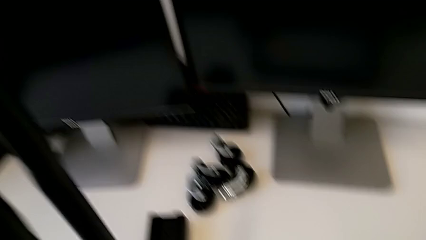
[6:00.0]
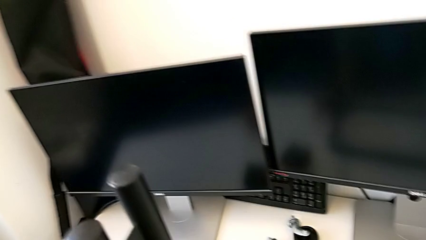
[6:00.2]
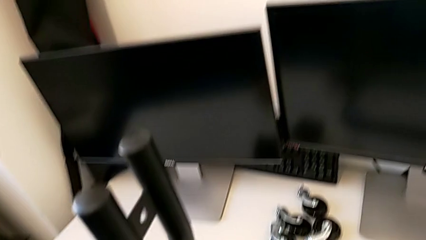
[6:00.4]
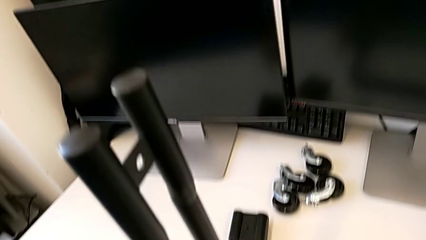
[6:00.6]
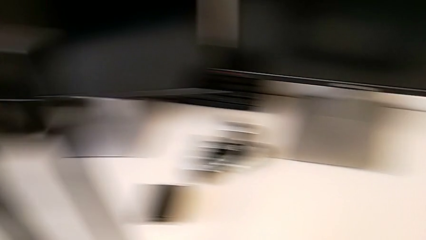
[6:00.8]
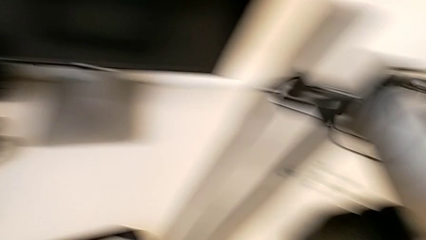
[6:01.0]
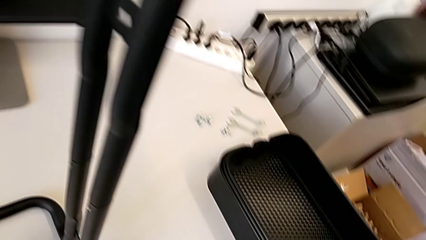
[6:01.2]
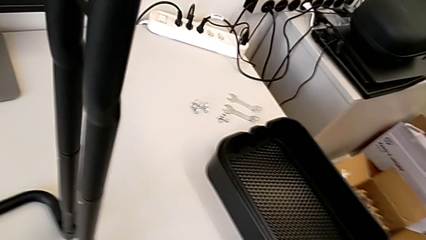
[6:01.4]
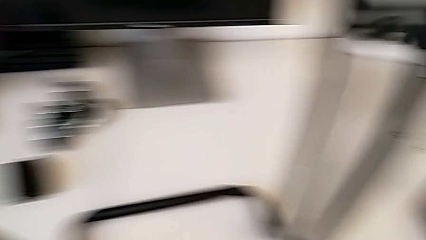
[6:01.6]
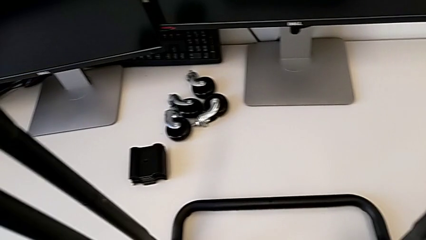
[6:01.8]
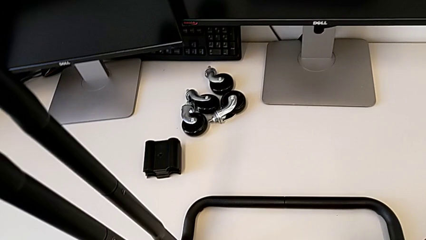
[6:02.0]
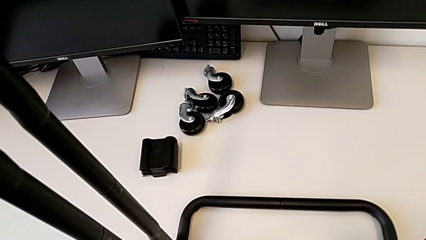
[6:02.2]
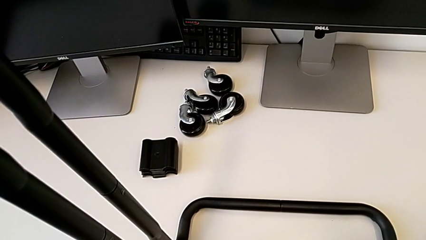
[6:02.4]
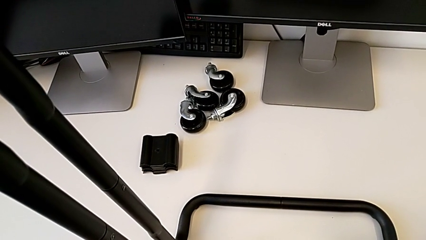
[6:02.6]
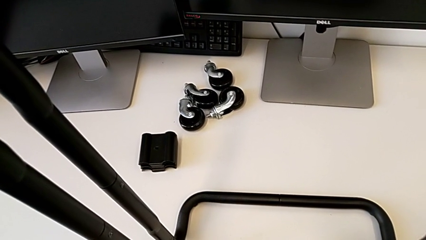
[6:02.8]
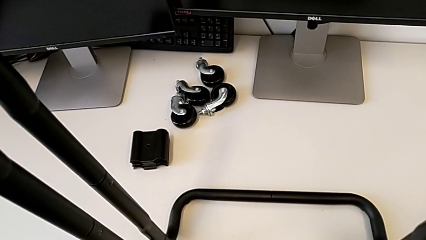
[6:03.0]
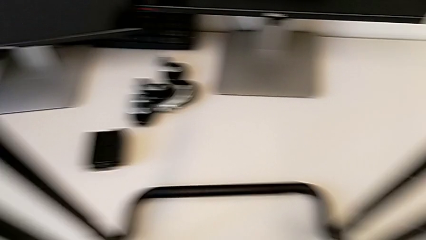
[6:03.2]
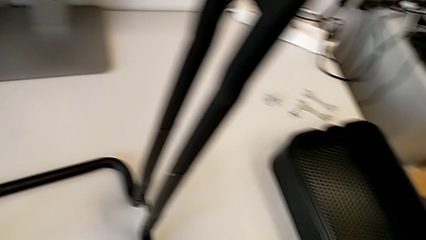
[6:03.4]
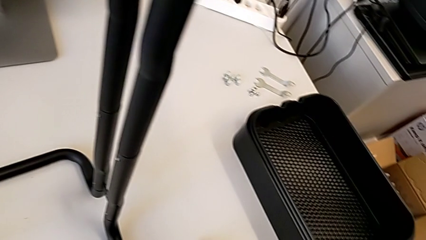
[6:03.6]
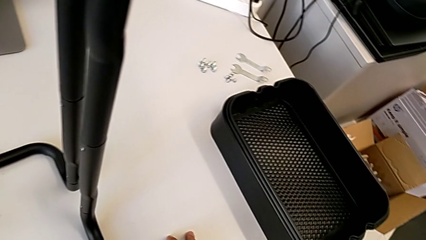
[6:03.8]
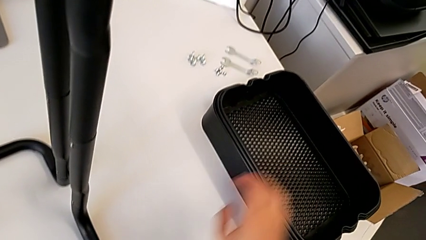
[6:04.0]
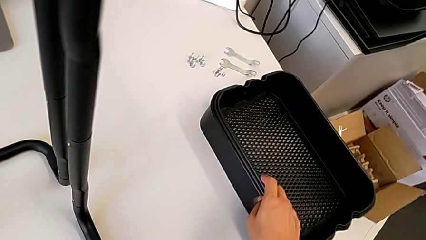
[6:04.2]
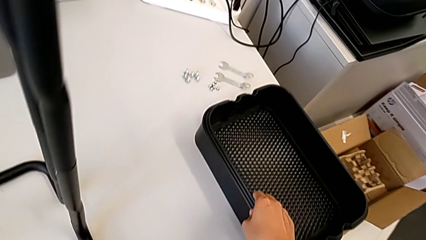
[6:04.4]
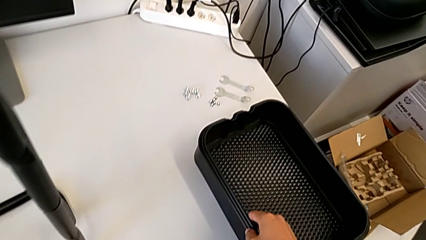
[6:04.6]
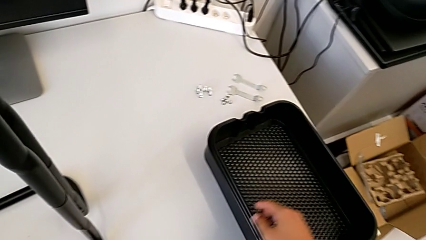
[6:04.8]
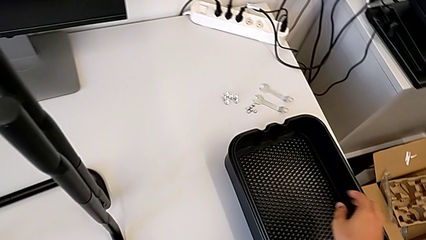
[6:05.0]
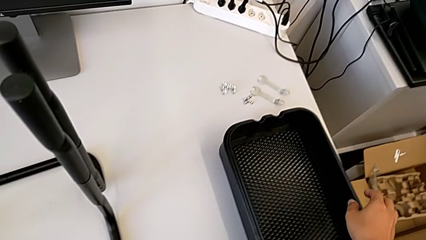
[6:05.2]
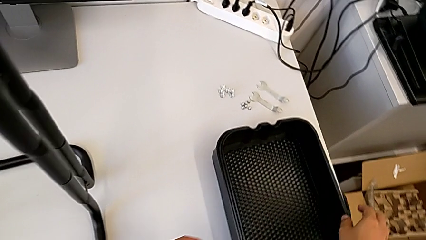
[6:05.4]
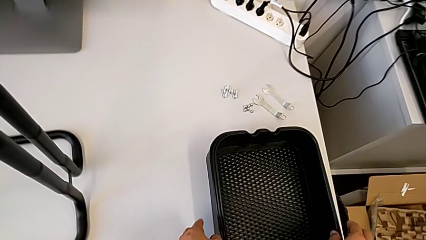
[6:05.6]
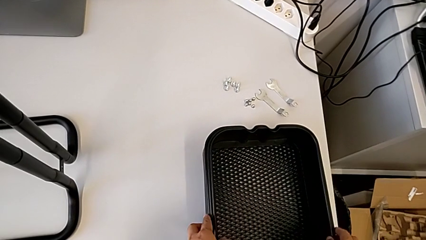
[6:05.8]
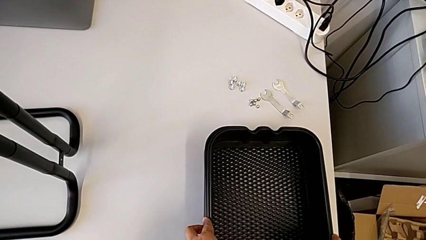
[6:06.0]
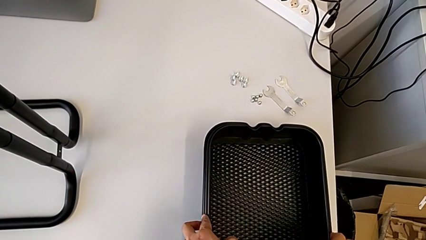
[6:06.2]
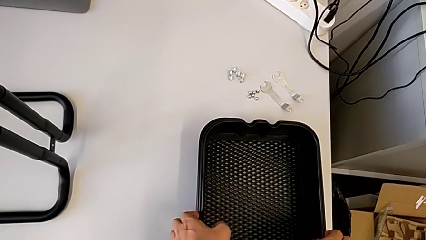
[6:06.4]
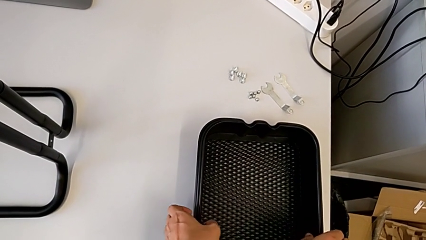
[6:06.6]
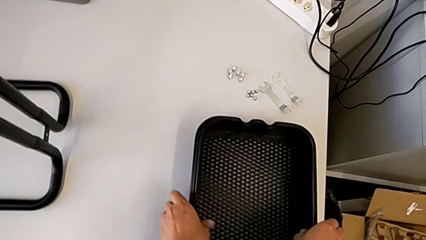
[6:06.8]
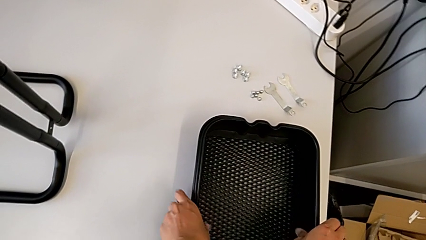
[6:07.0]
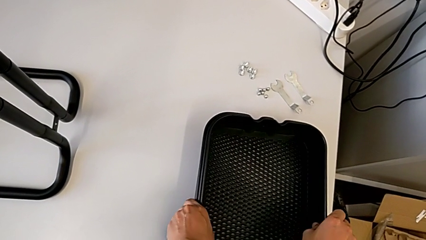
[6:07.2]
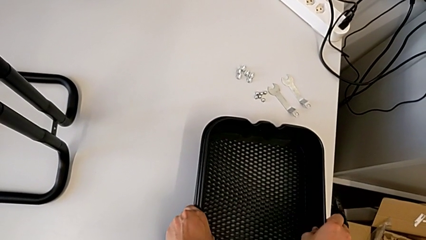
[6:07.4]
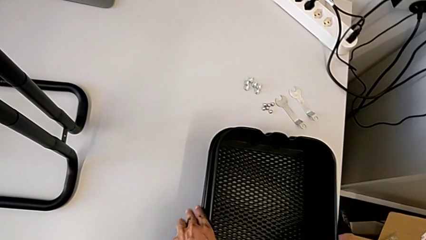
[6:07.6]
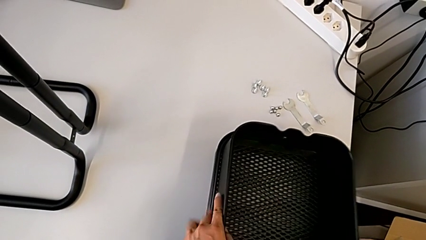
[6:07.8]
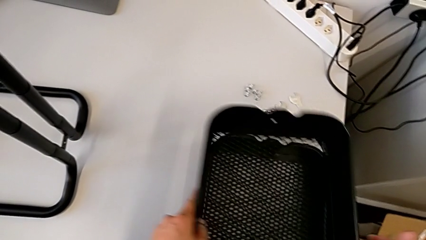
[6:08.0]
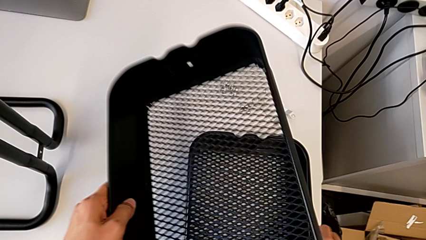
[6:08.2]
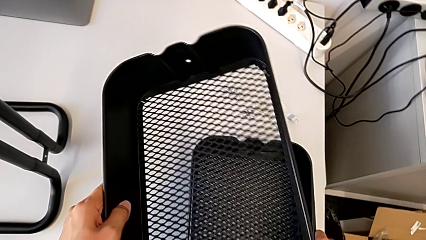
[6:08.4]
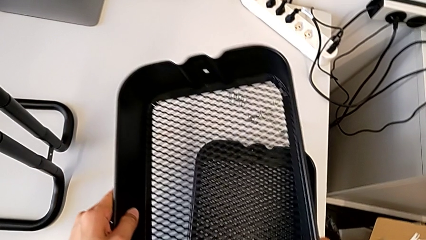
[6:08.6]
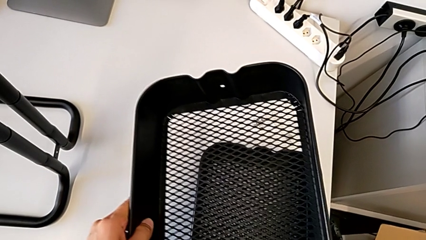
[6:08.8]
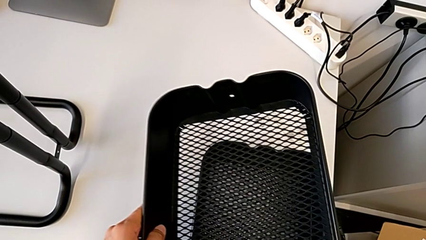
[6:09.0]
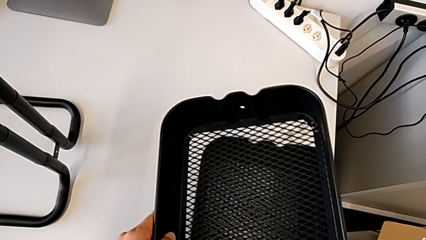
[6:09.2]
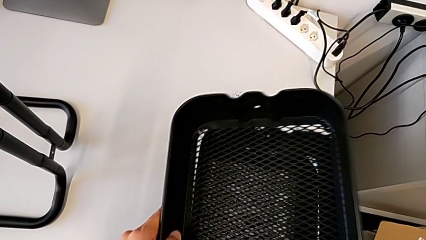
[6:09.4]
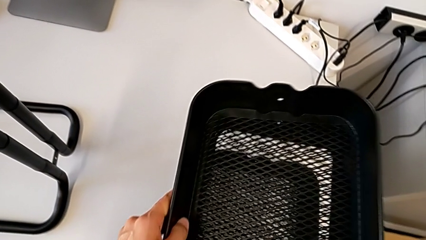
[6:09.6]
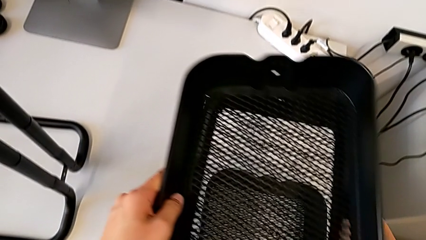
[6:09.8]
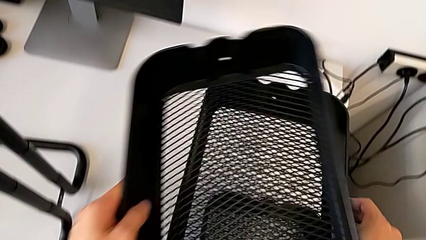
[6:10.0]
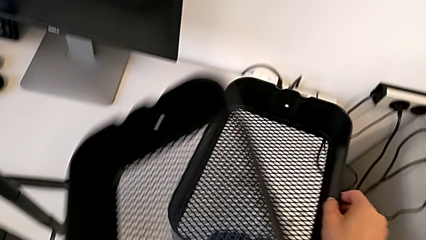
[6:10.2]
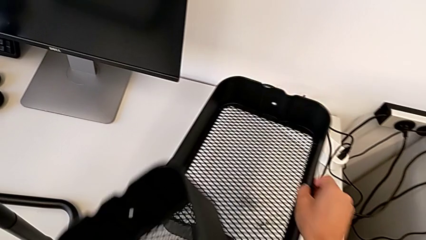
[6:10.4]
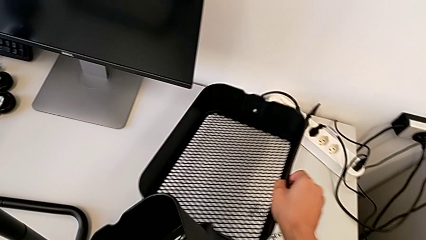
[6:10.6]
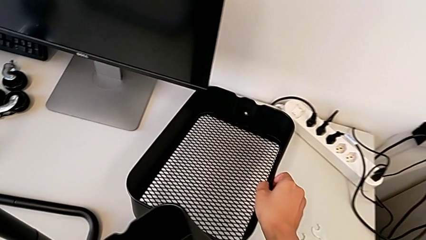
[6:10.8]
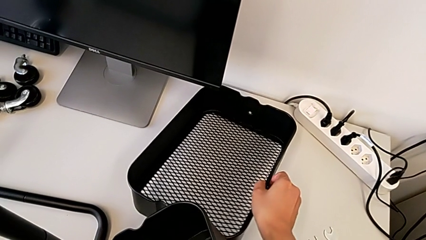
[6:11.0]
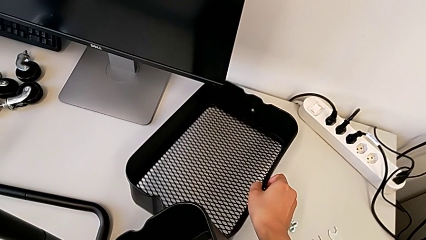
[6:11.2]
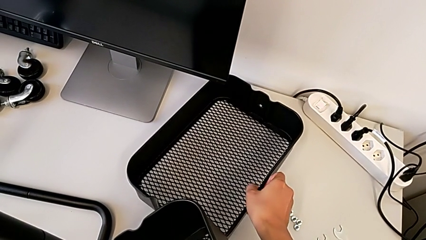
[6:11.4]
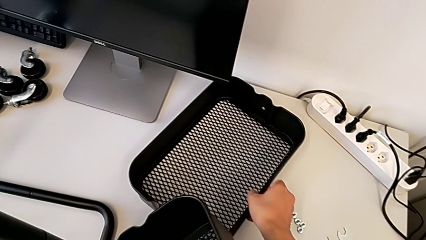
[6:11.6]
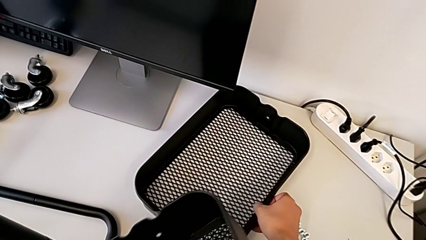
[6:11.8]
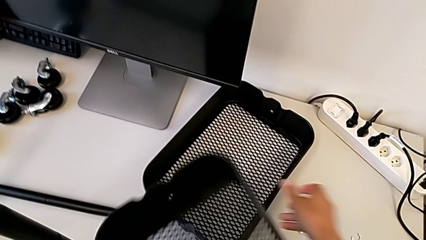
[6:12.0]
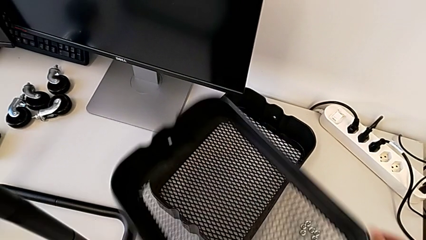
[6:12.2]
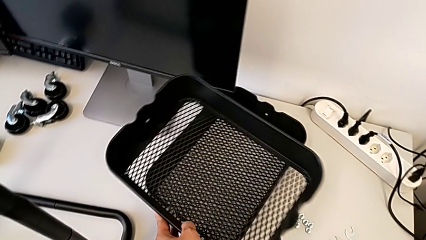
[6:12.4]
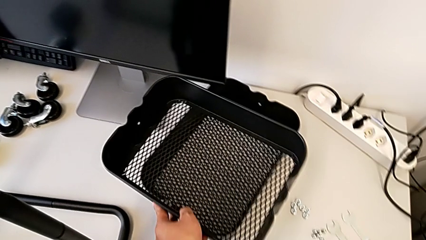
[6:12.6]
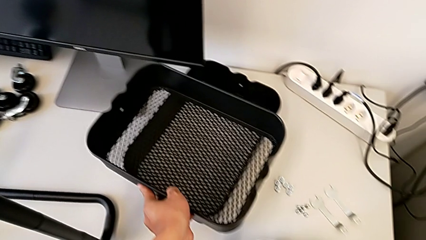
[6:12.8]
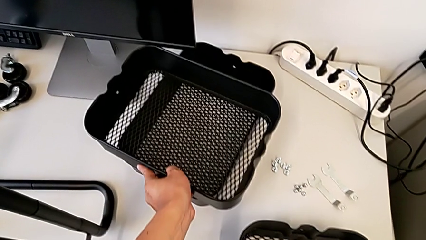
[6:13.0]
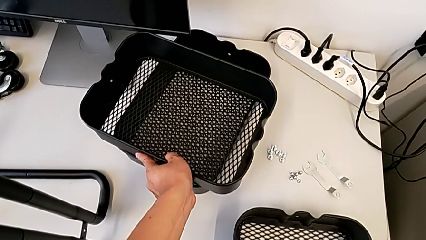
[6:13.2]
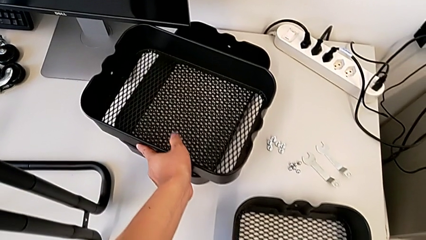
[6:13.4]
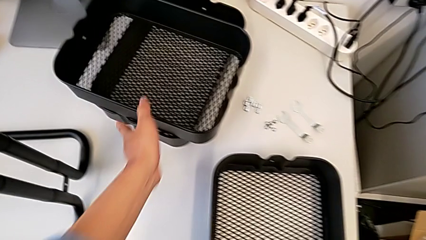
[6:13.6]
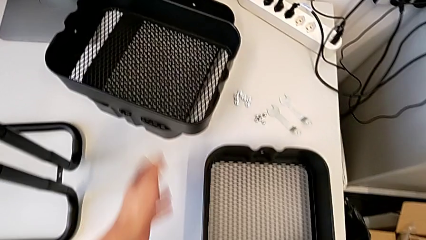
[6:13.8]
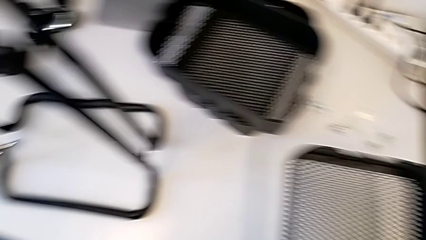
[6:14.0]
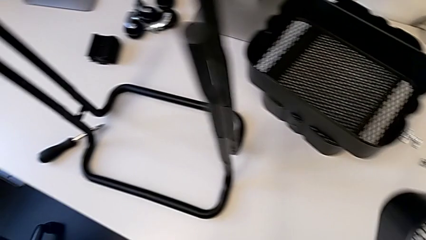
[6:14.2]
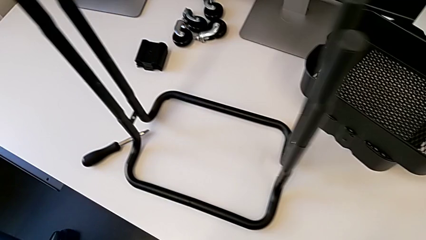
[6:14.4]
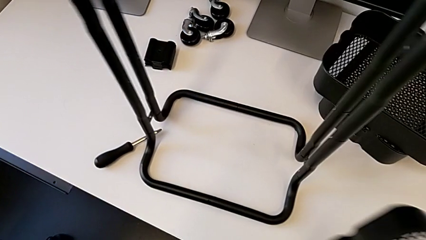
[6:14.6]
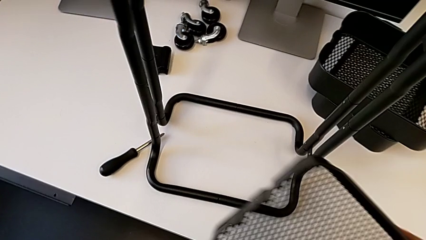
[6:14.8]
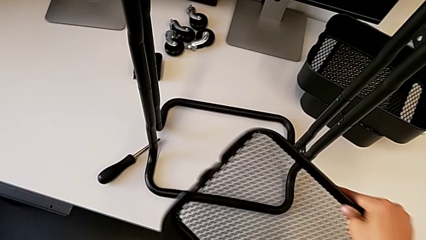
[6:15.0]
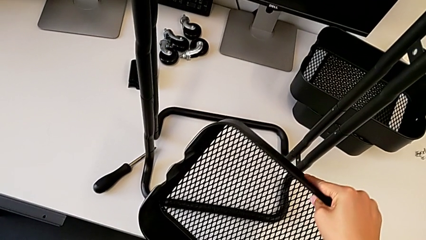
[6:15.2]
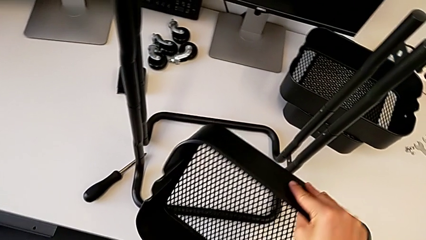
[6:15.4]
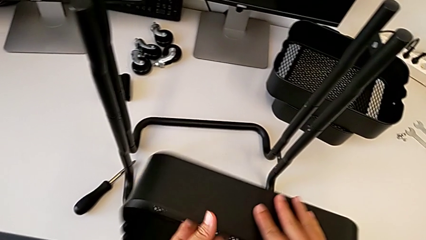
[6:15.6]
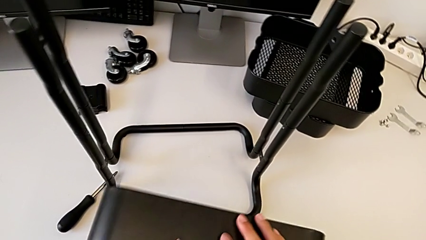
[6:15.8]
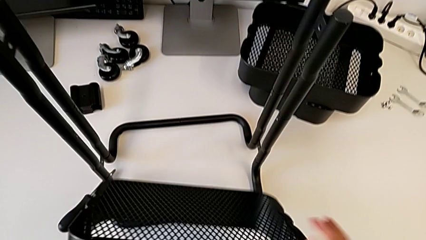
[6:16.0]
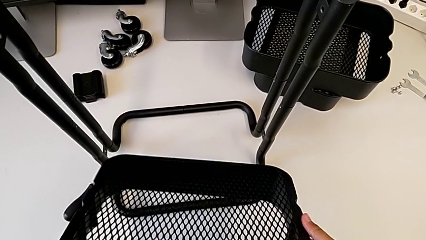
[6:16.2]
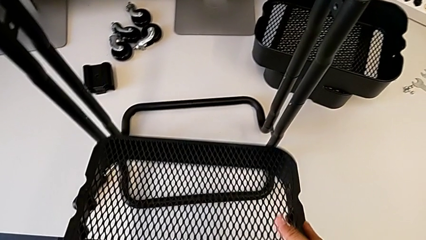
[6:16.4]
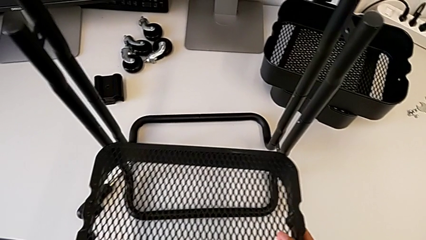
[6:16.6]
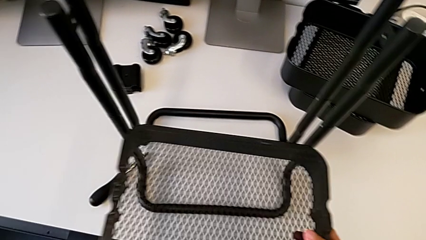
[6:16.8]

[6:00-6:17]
The camera wearer is inserting the box into the structure. They grab the first grid tray.
